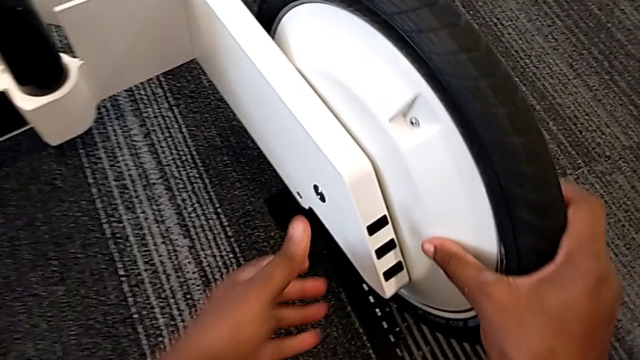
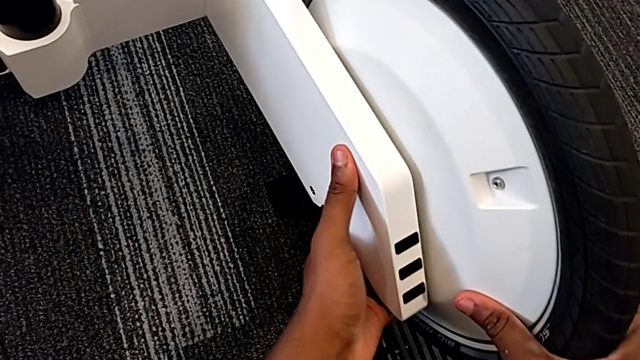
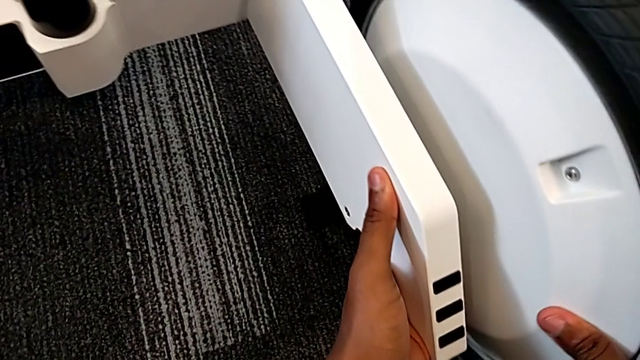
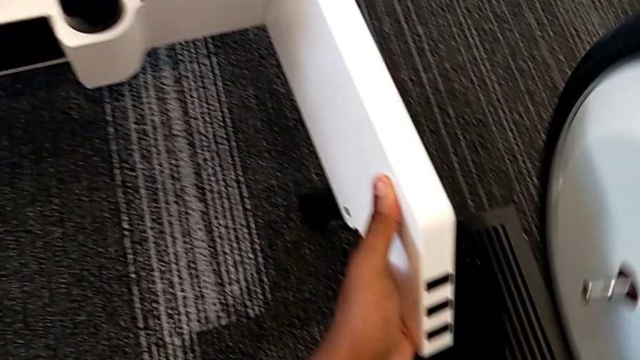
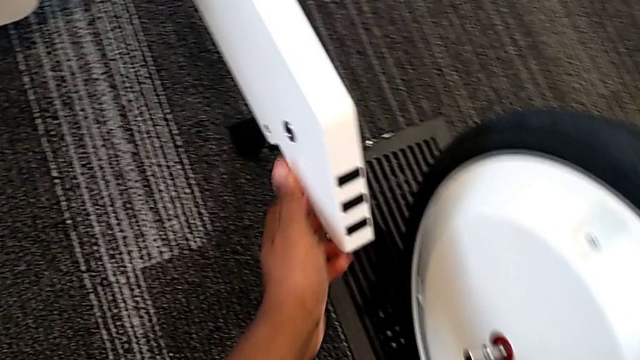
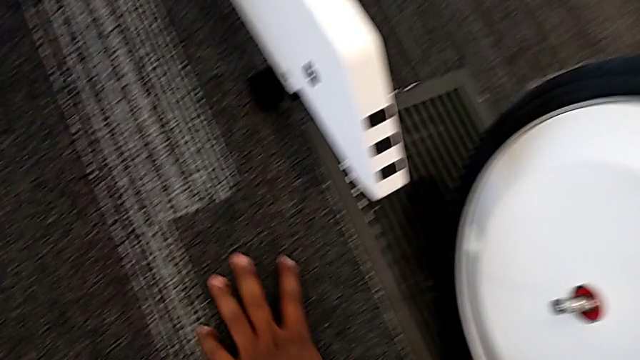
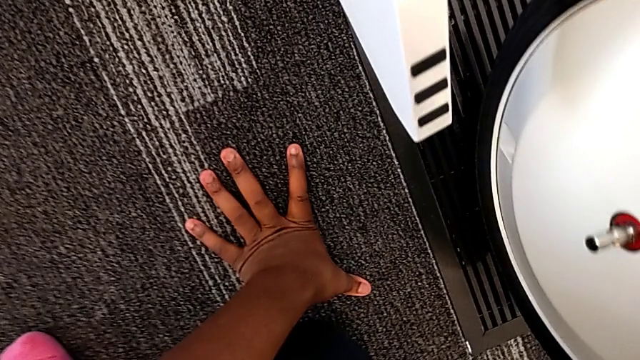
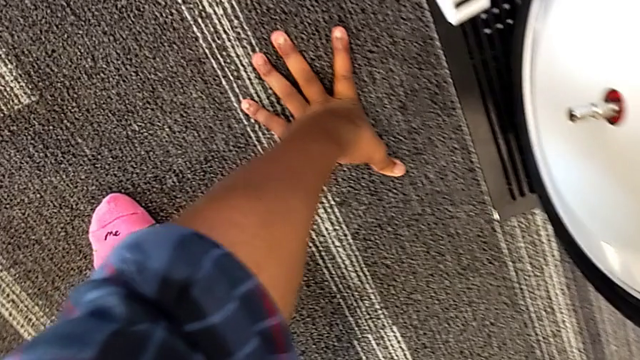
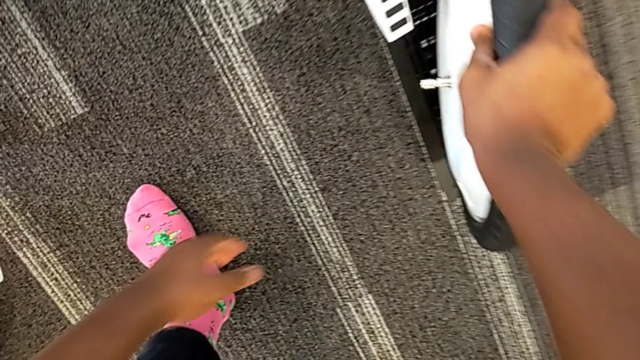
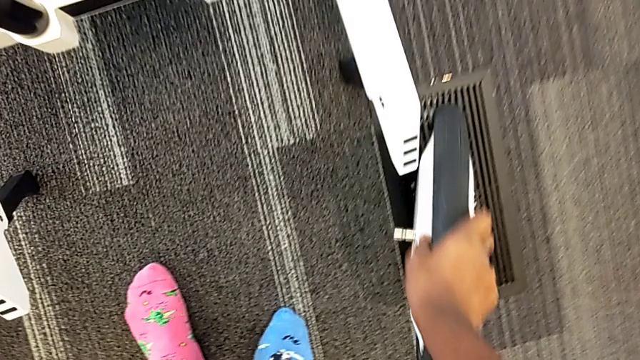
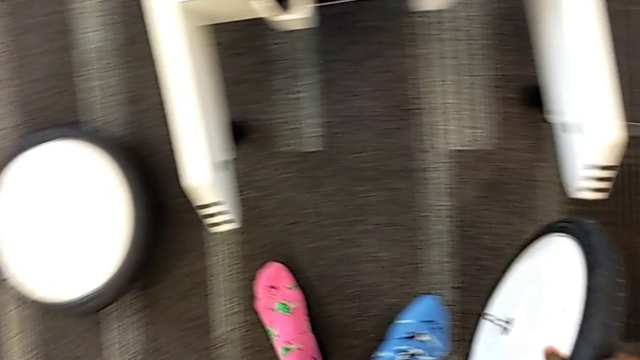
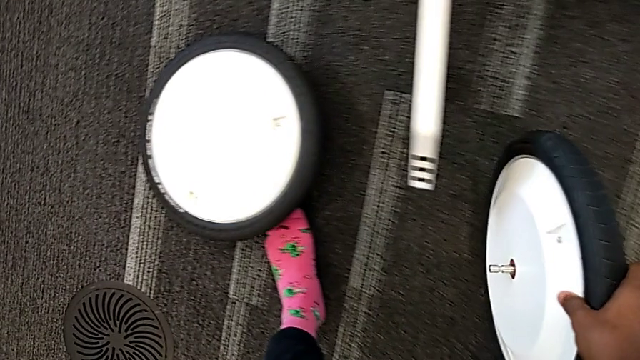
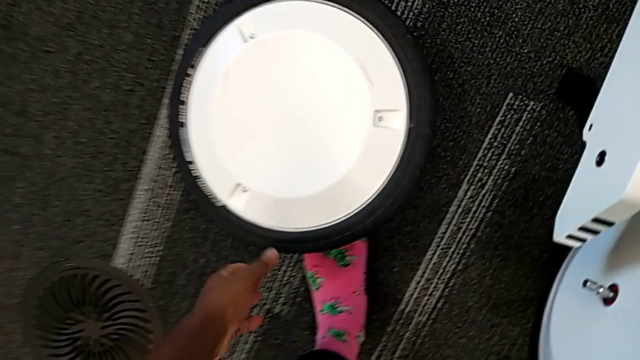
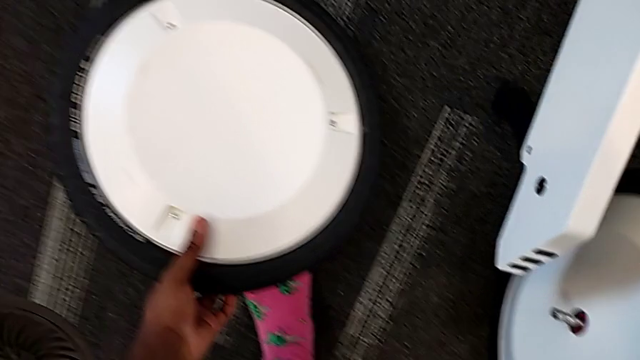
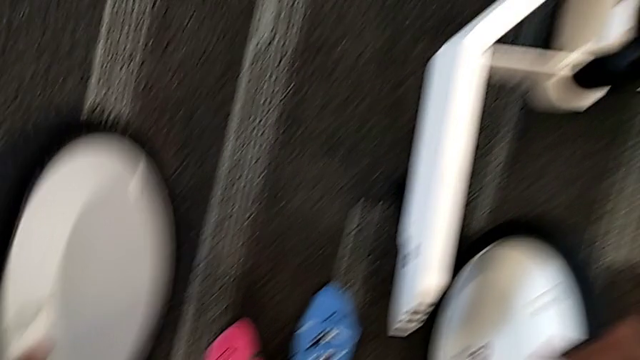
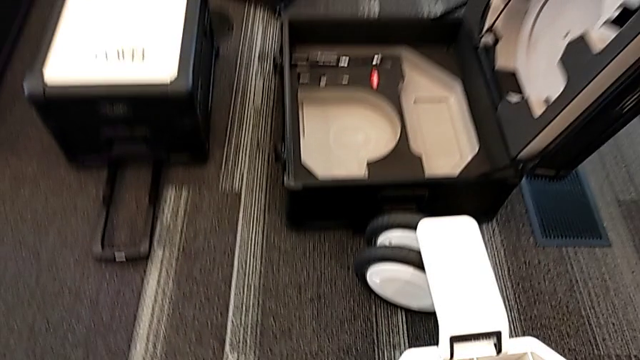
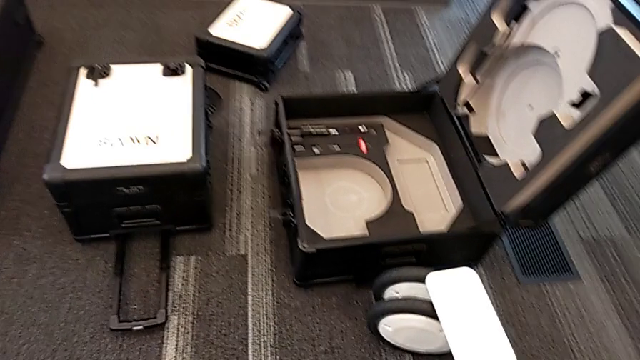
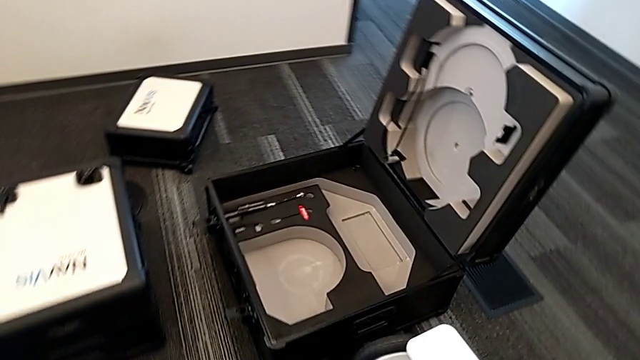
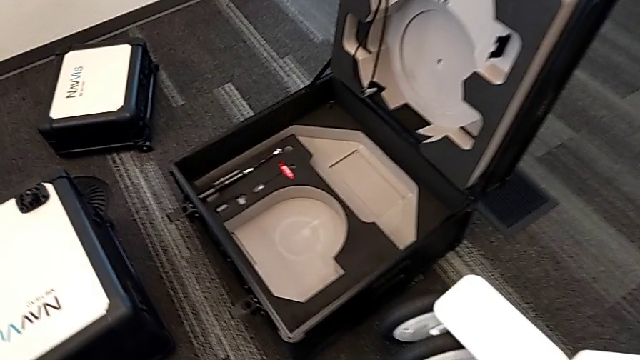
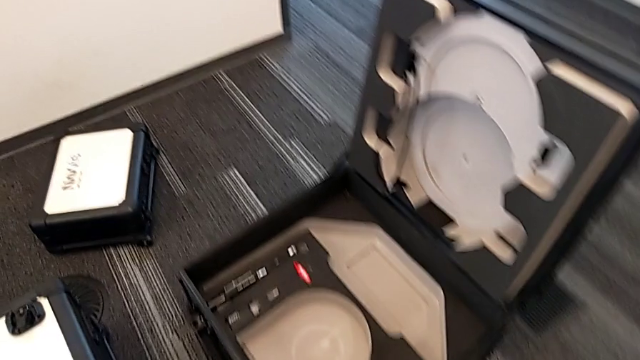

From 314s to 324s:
The camera wearer is disassembling the wheels from the wheel unit. They withdraw the second wheel, lift it, grab the first wheel and lift it.

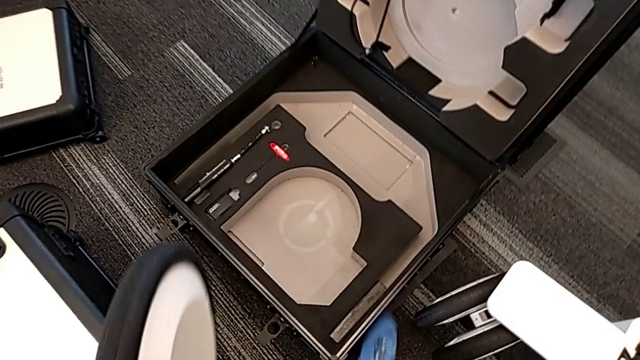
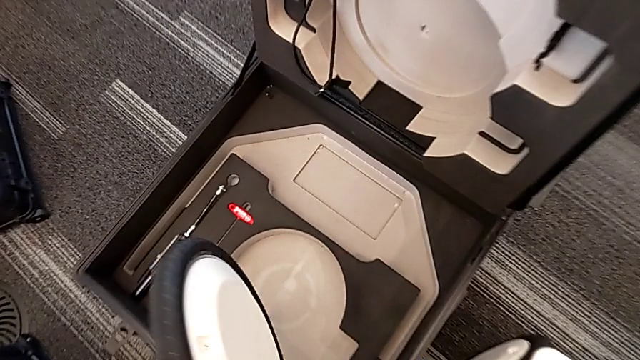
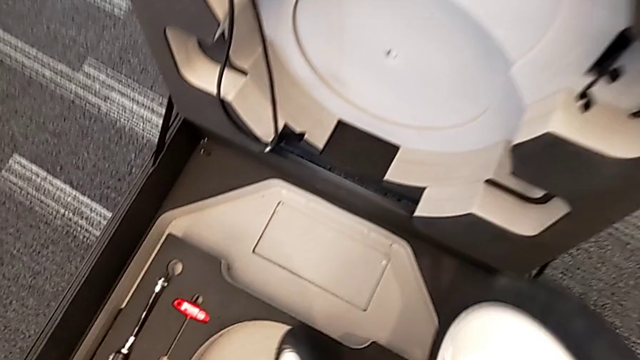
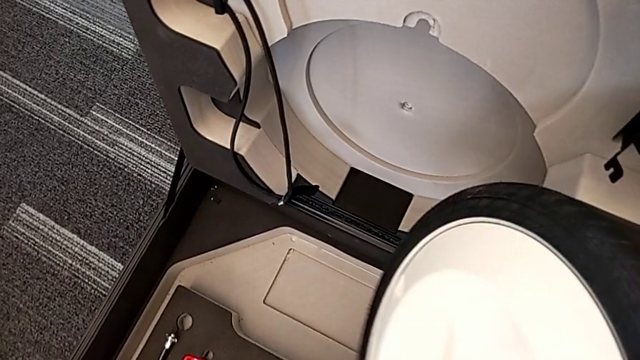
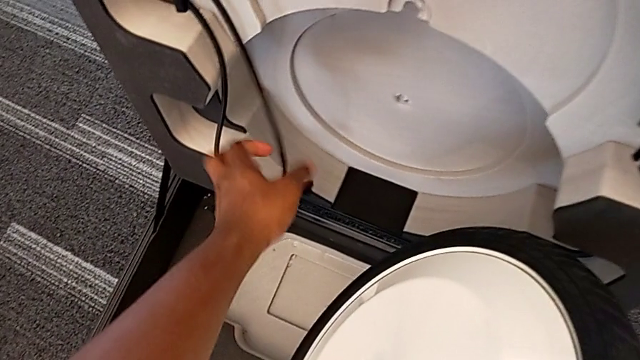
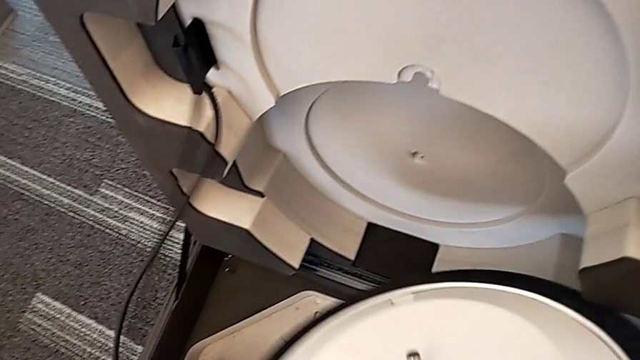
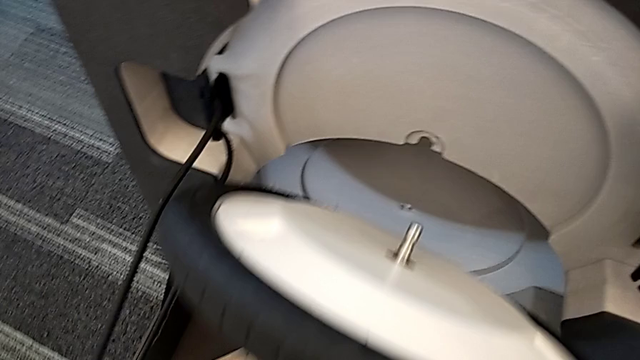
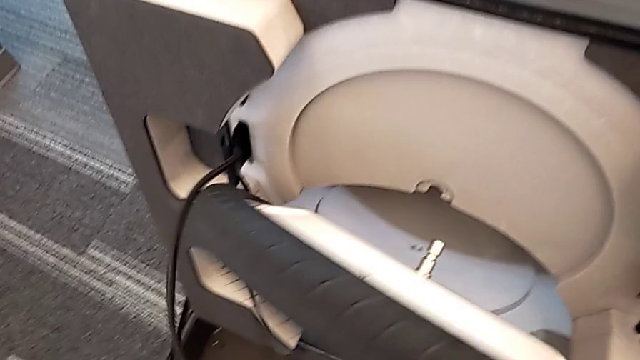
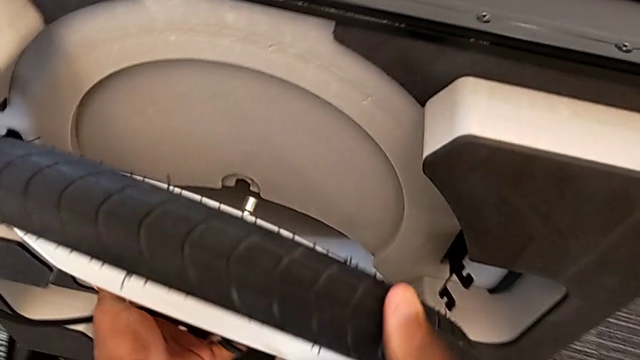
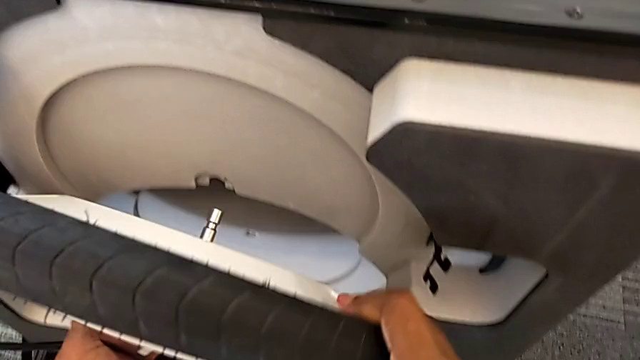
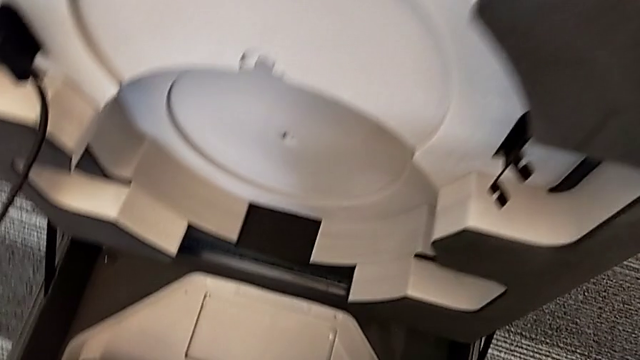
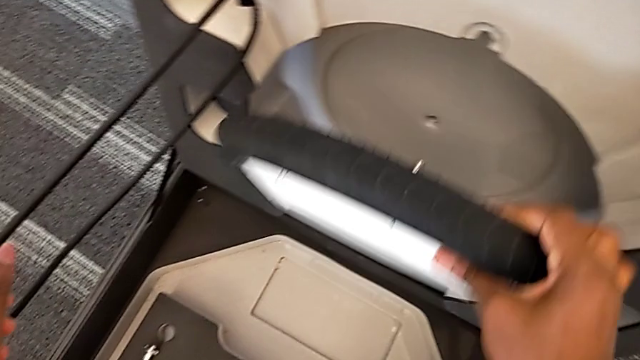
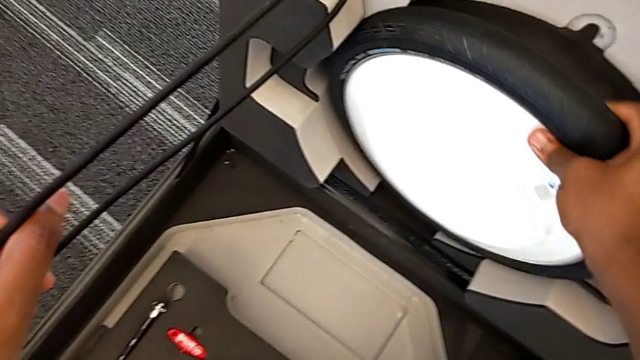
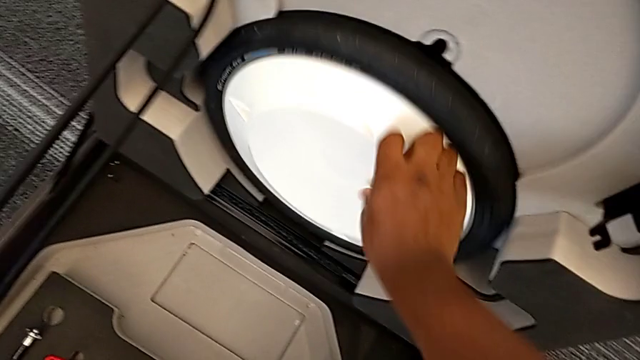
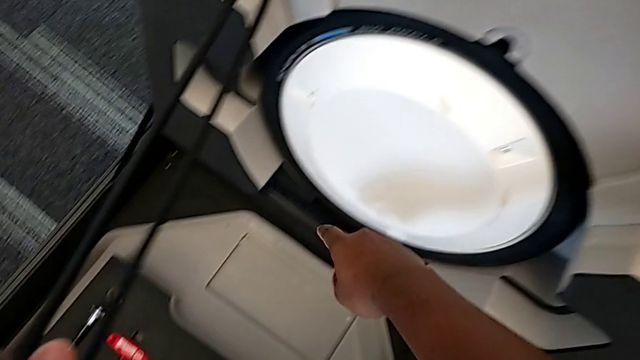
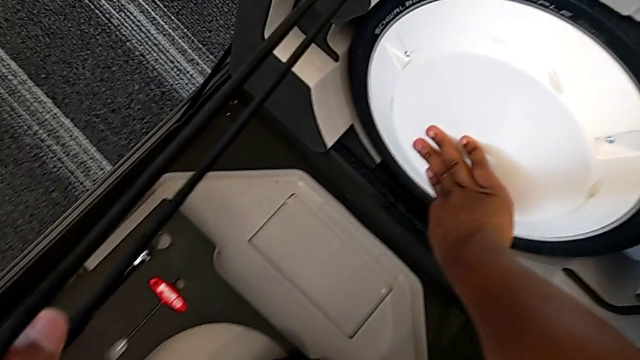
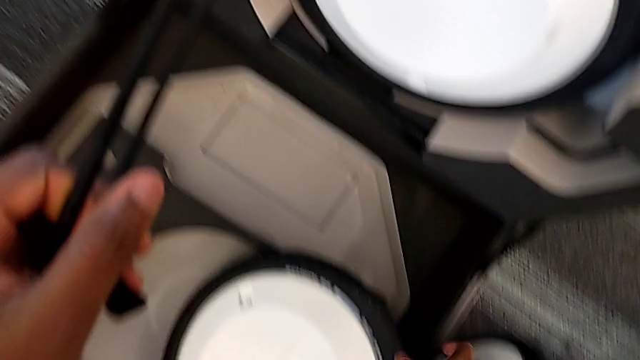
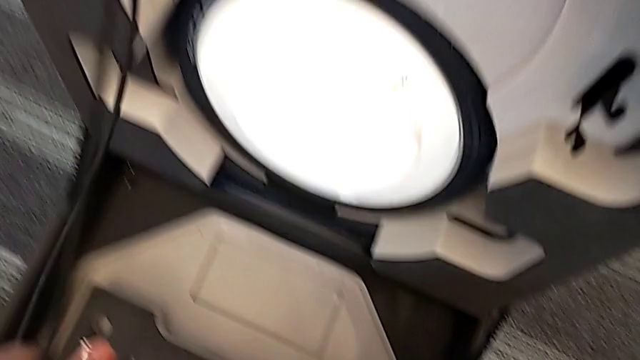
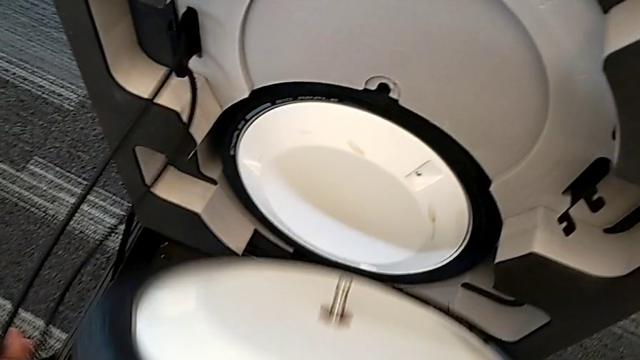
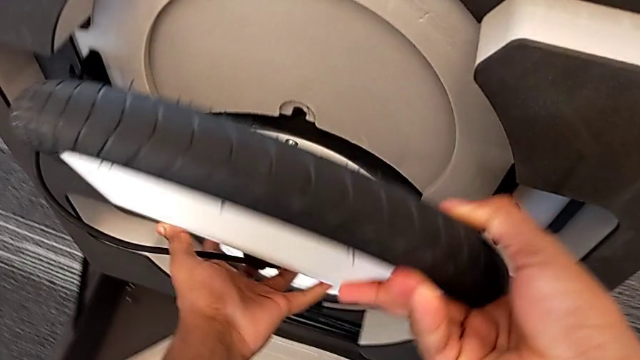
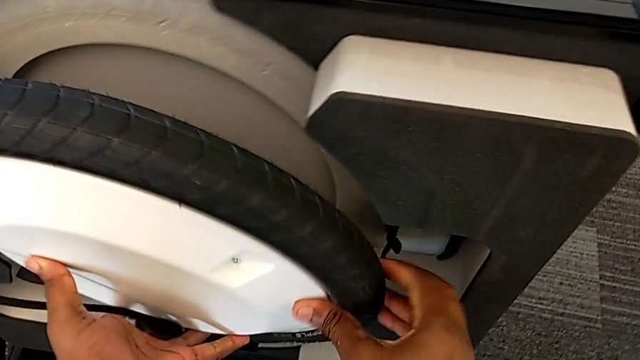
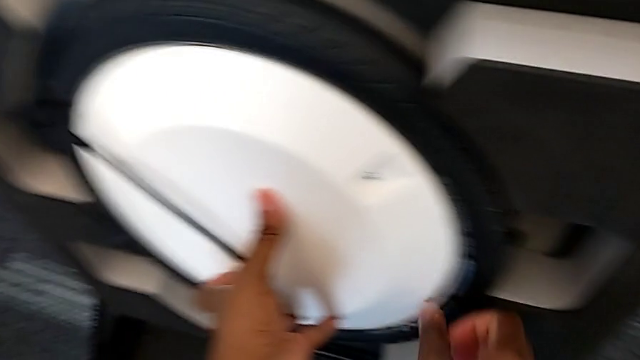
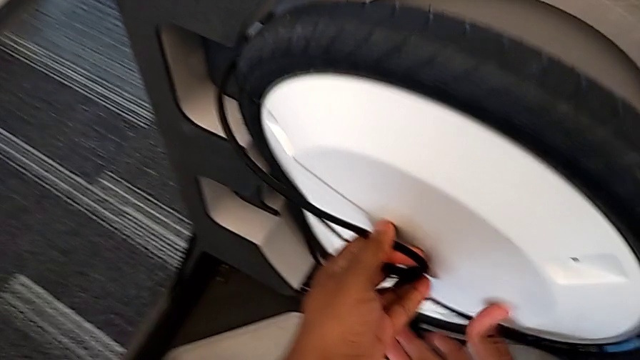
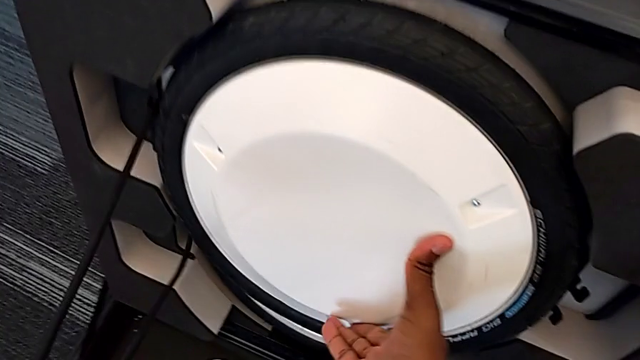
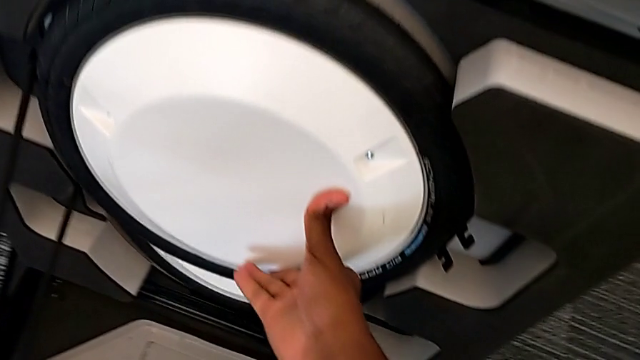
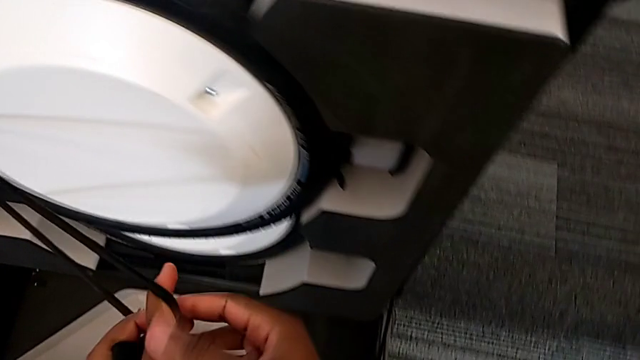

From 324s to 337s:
The camera wearer is disassembling the wheels from the wheel unit. They insert the wheel, grab the second wheel and insert it.
